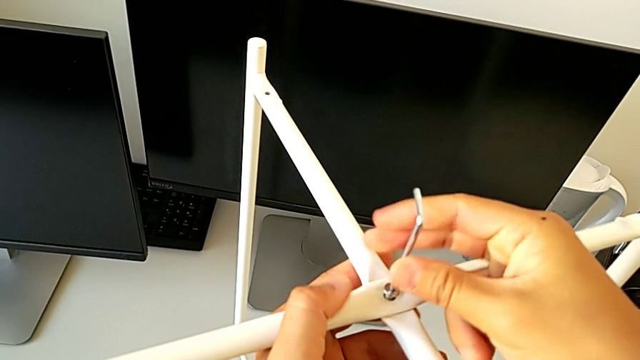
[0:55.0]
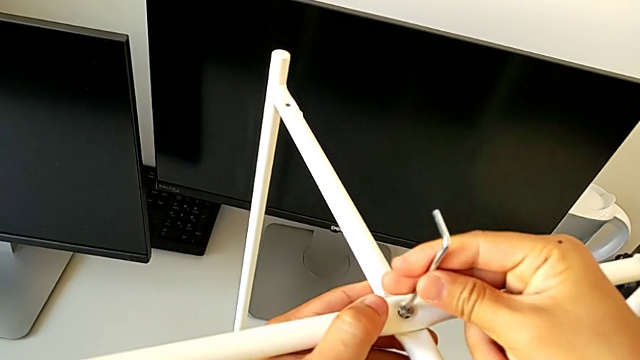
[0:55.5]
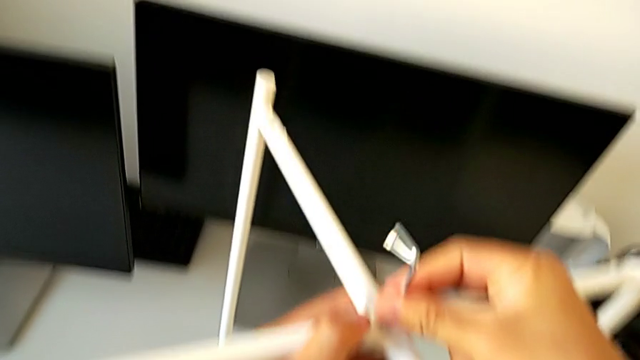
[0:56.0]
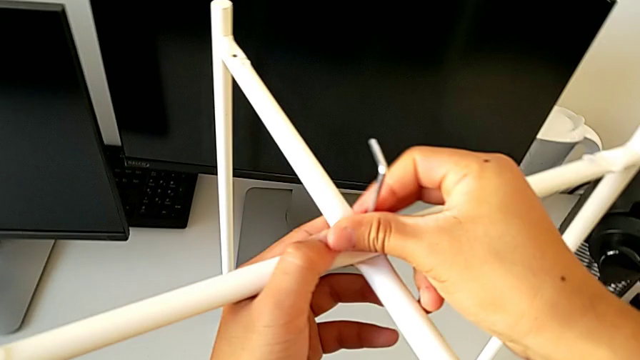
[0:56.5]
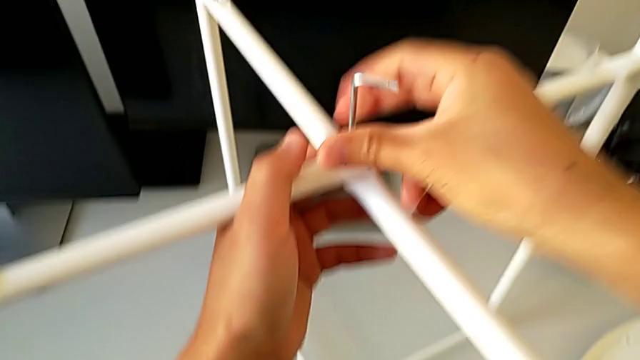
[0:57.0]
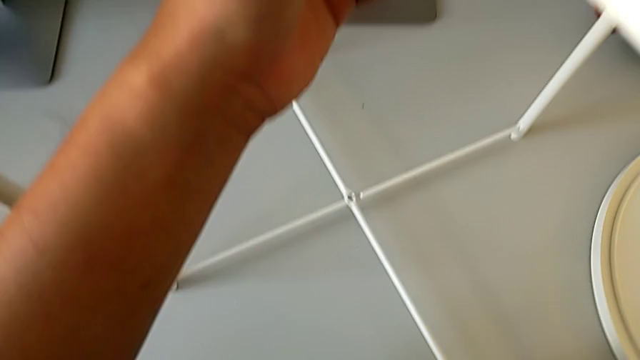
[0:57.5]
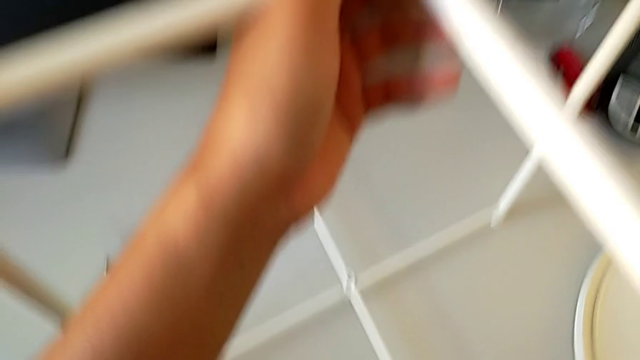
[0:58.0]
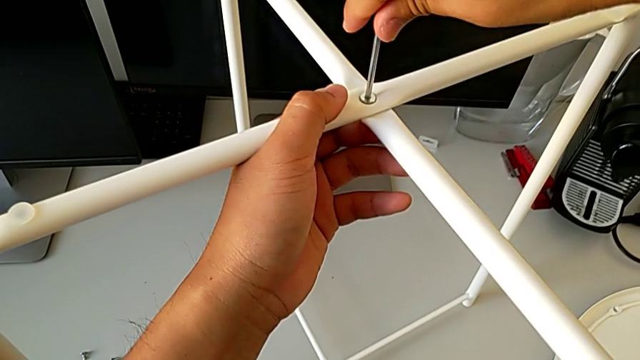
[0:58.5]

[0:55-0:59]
The camera wearer is assembling the top screw. They screw the hex socket head and withdraw the Allen wrench.

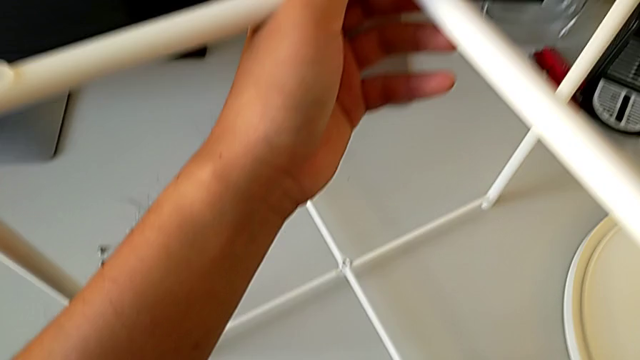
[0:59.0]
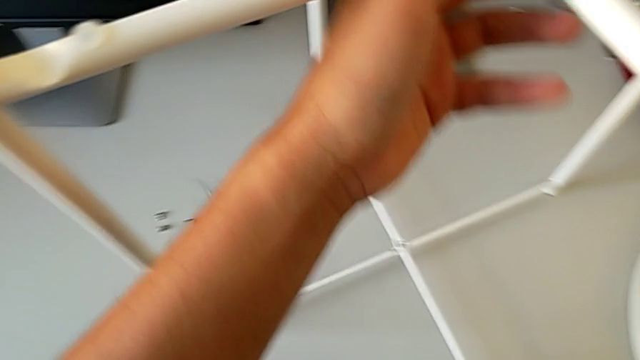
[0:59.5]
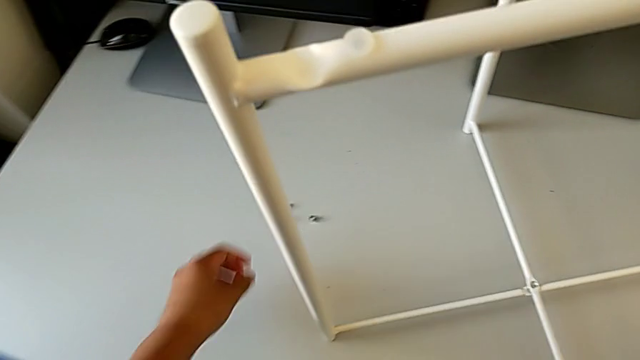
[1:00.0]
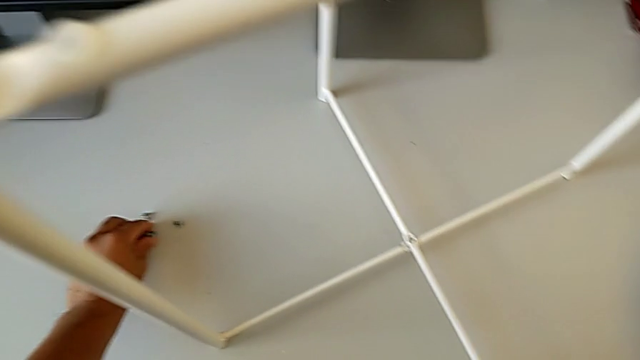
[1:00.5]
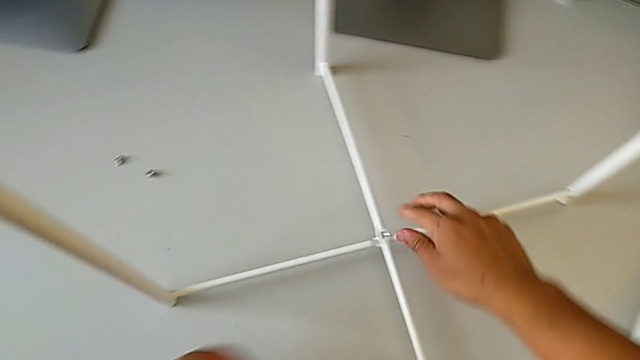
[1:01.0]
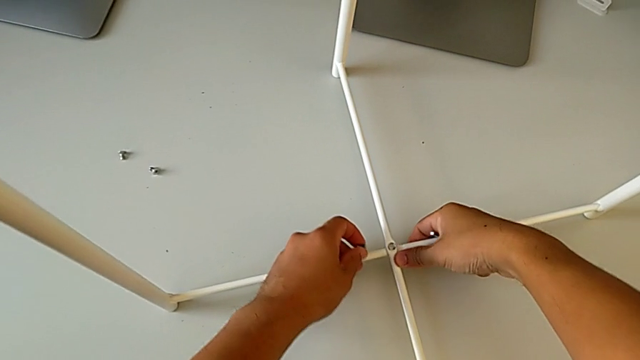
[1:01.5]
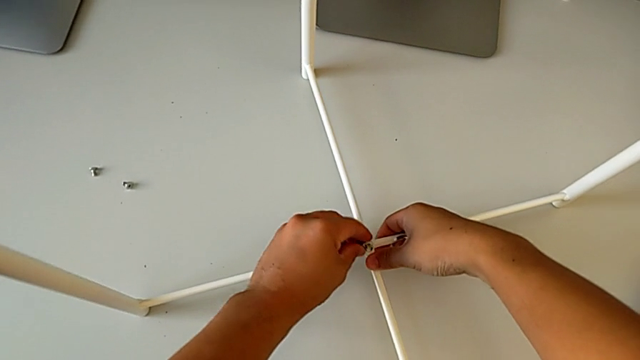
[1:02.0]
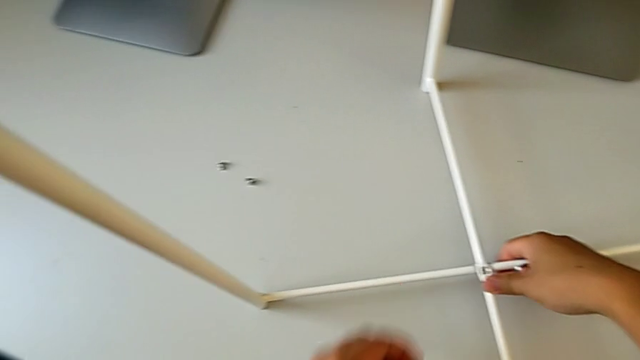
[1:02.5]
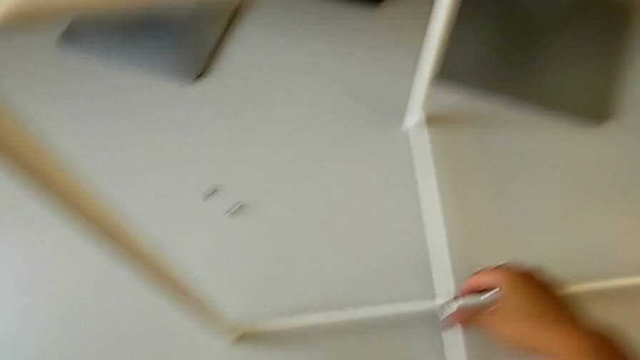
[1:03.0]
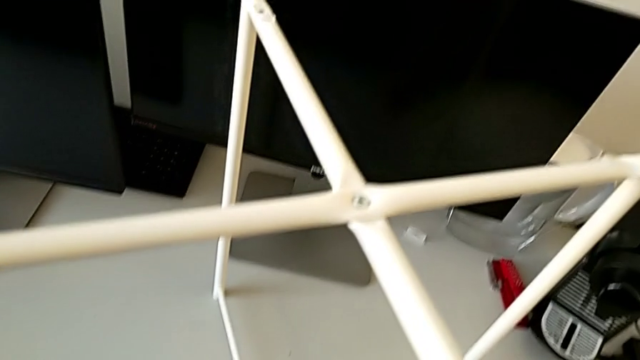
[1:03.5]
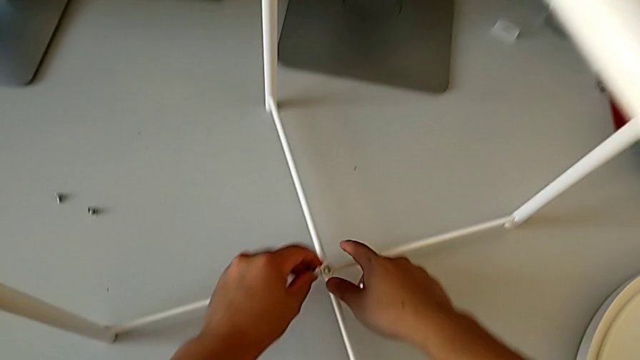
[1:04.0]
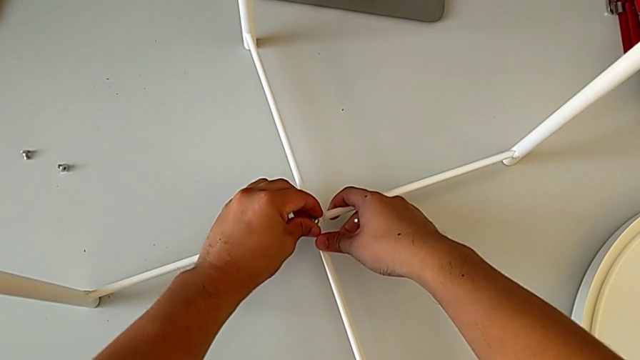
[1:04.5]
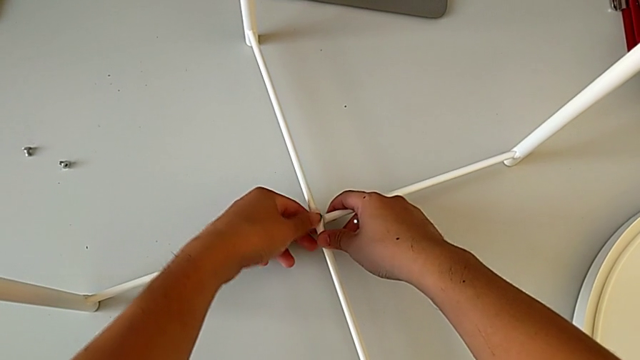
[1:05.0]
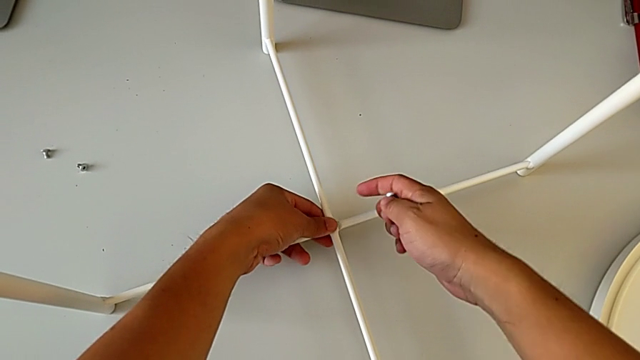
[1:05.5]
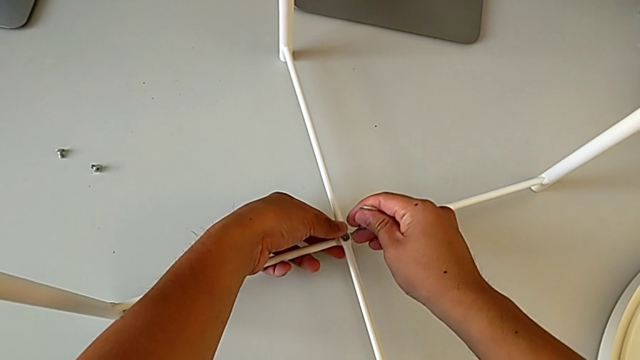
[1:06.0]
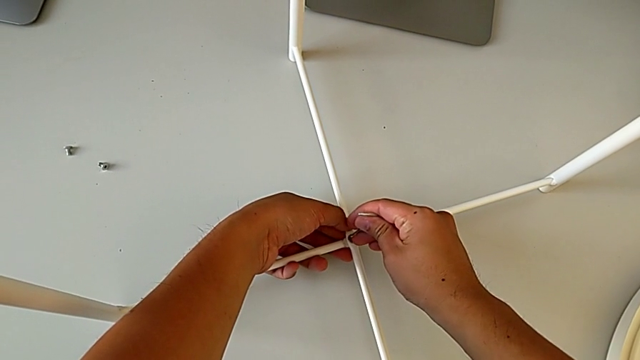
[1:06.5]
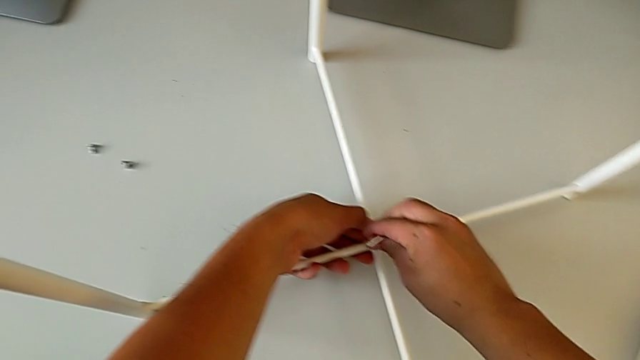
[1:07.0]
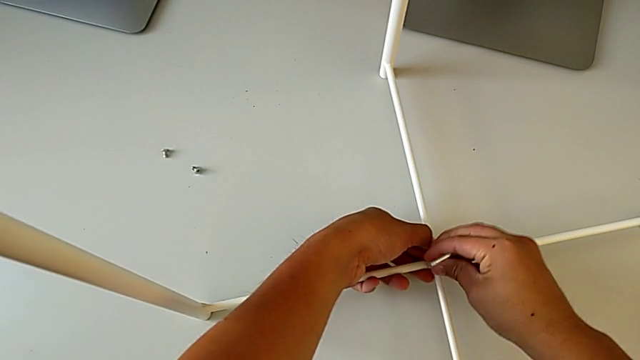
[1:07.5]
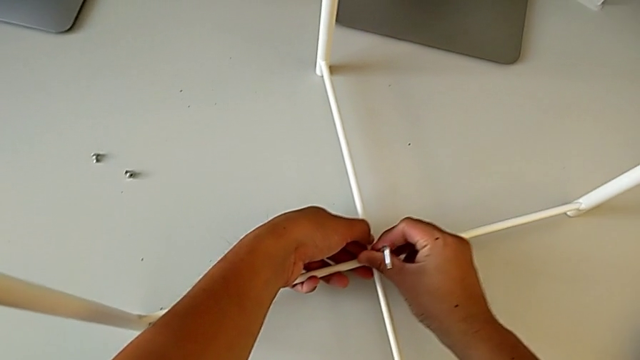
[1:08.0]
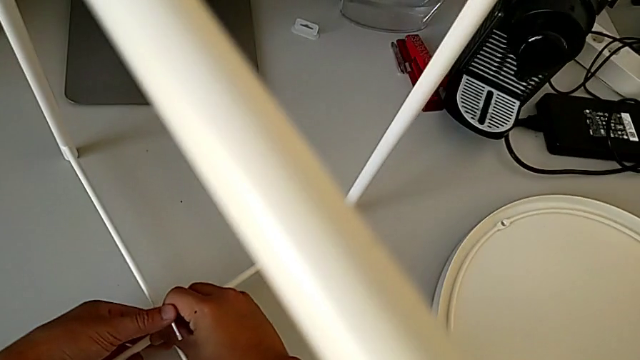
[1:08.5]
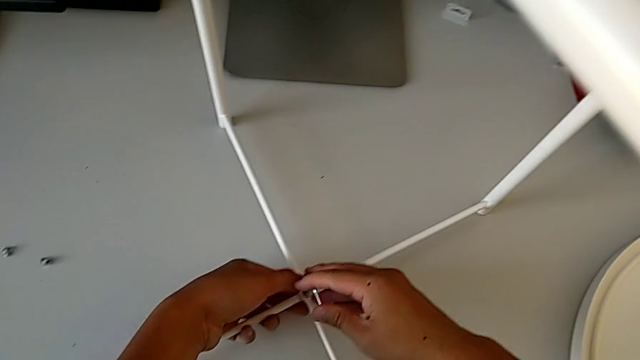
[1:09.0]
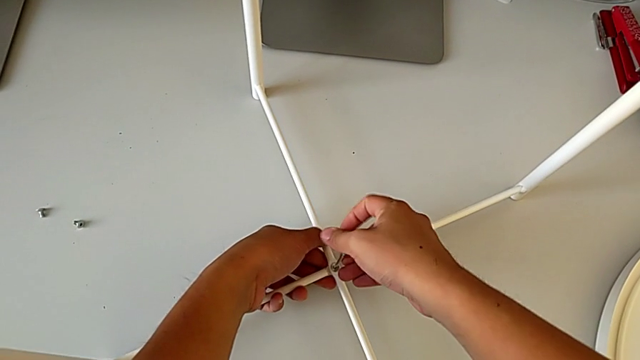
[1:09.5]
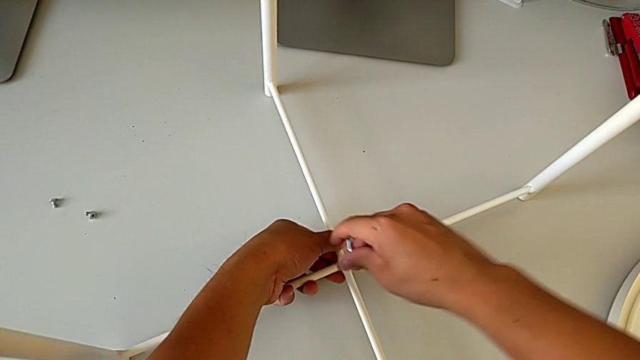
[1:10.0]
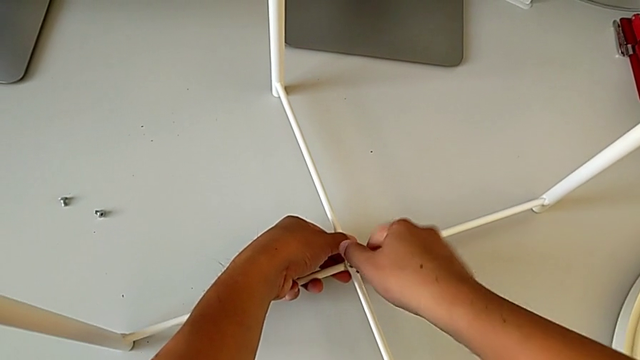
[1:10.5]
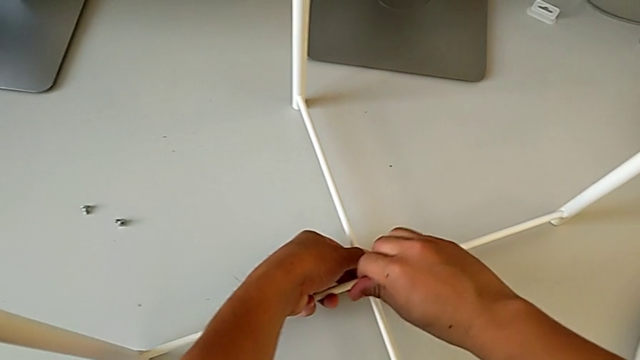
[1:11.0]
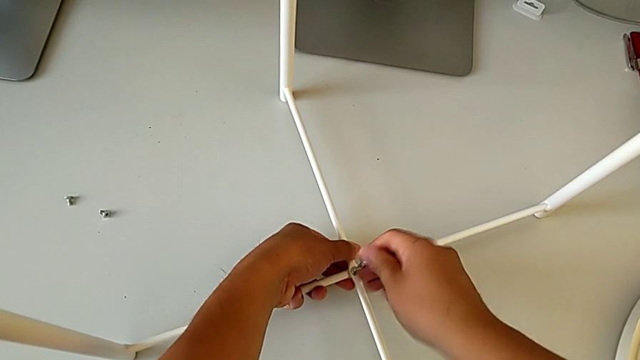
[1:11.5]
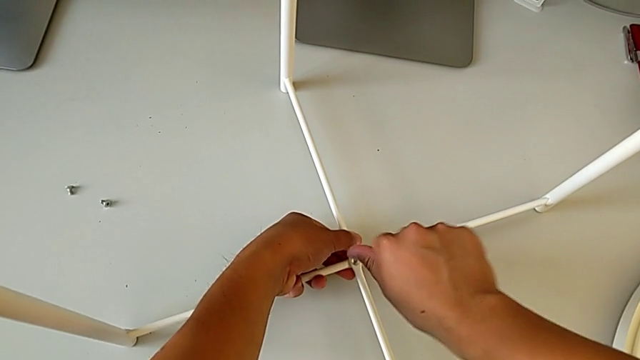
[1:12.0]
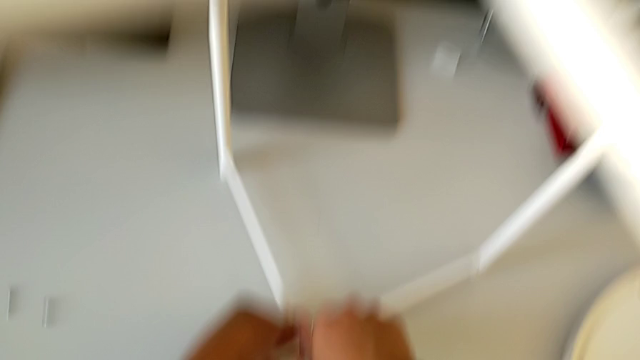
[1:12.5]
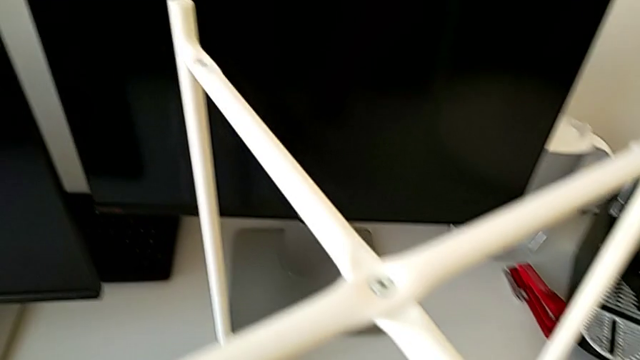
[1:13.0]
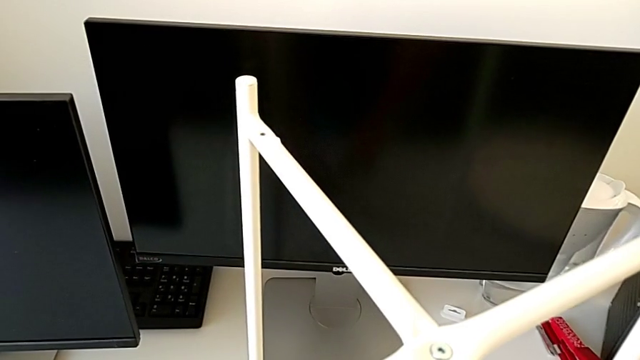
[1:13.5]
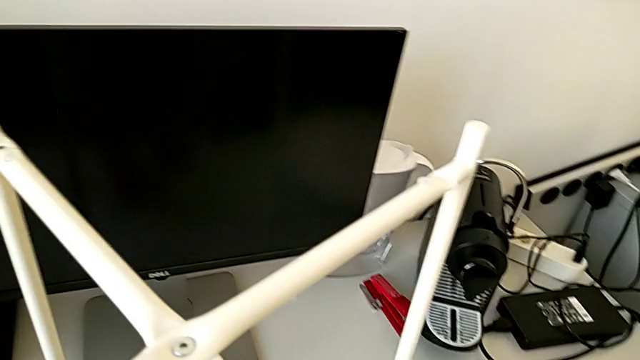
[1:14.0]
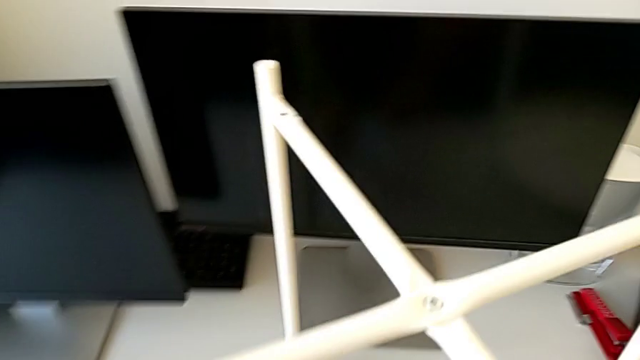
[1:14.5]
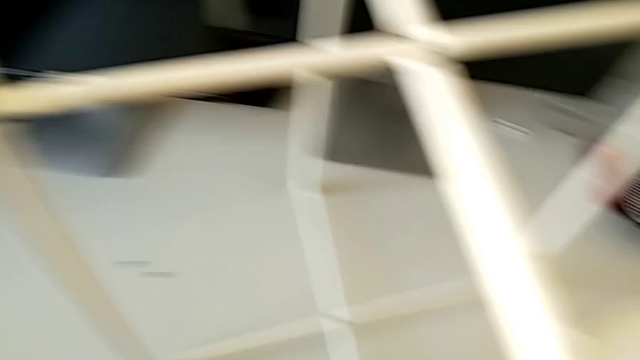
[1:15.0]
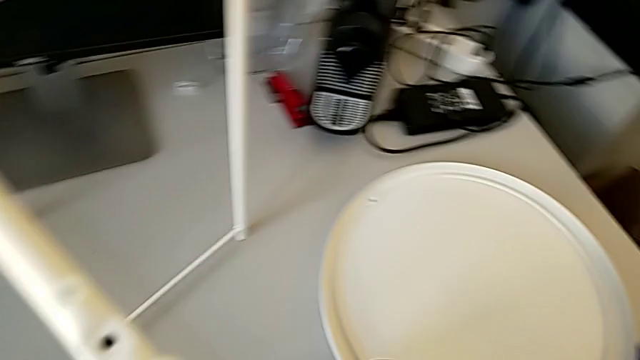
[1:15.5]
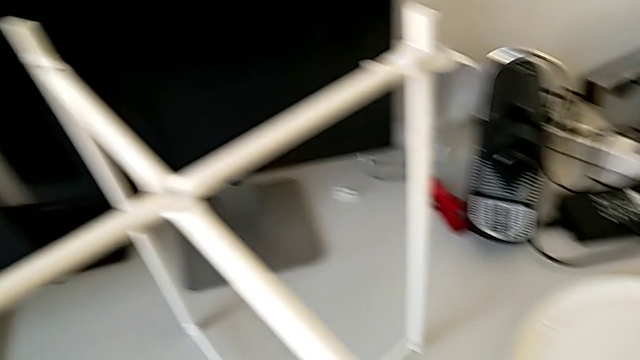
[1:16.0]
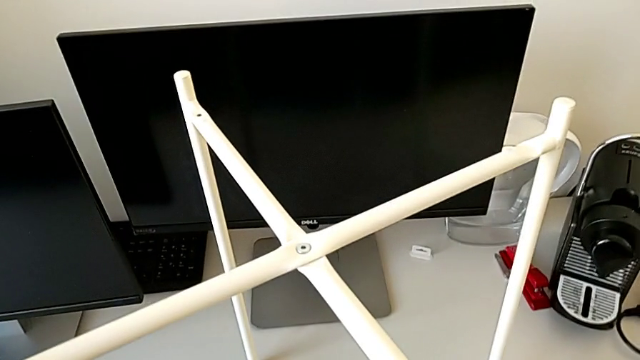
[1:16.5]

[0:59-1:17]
The camera wearer assembles the bottom screw. They grab the hex socket head, align the leg, insert the hex socket head, insert the Allen wrench, screw the hex socket head twice, withdraw the Allen wrench and place it.
